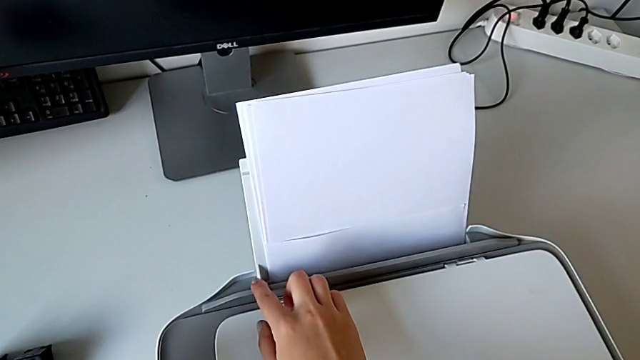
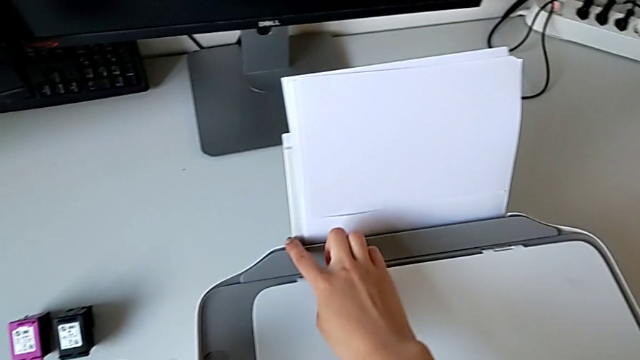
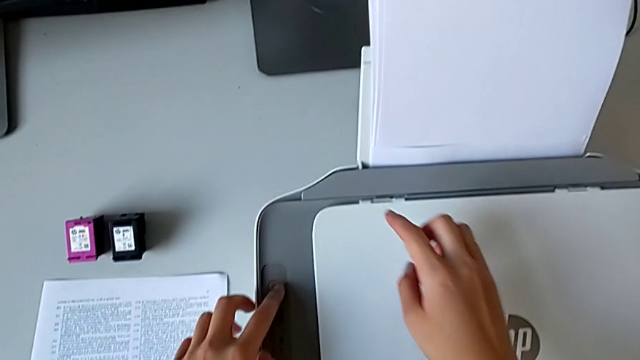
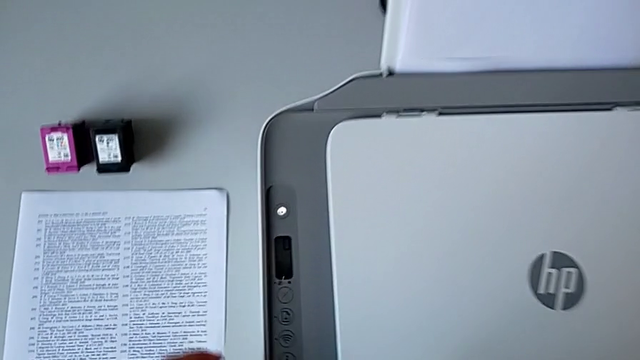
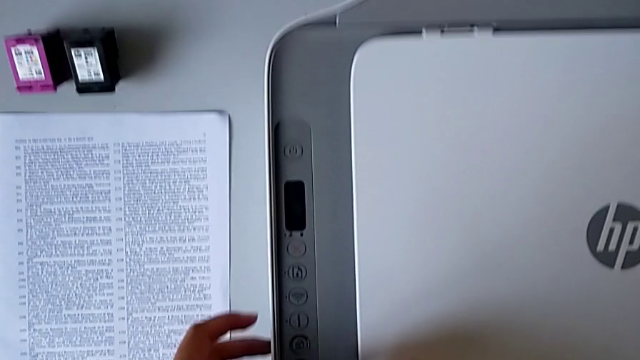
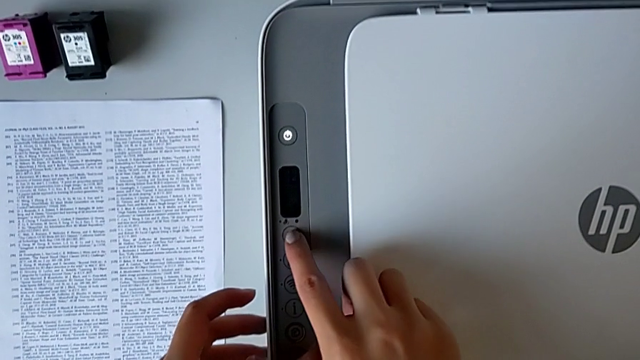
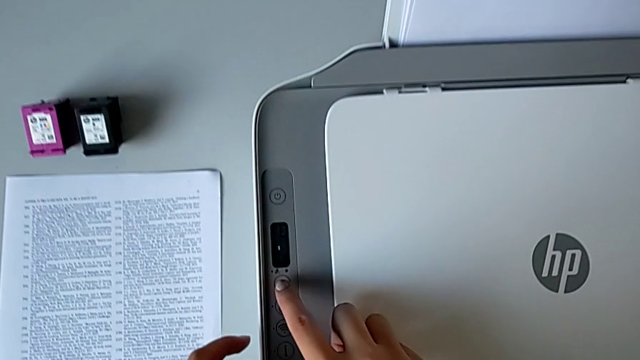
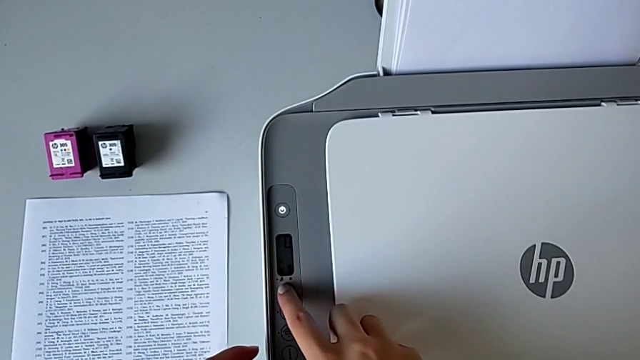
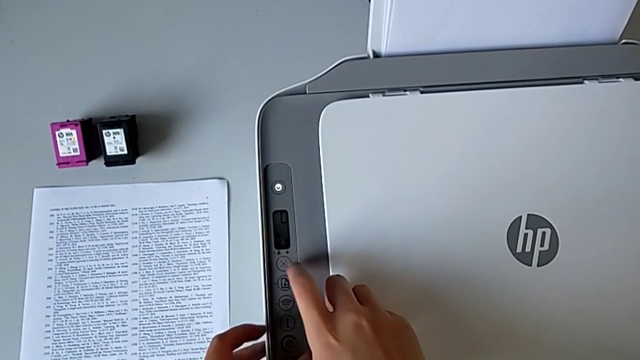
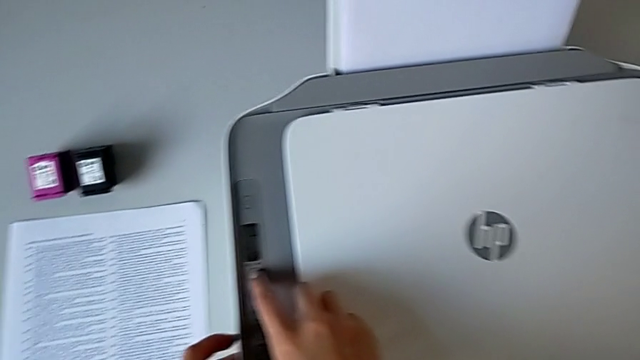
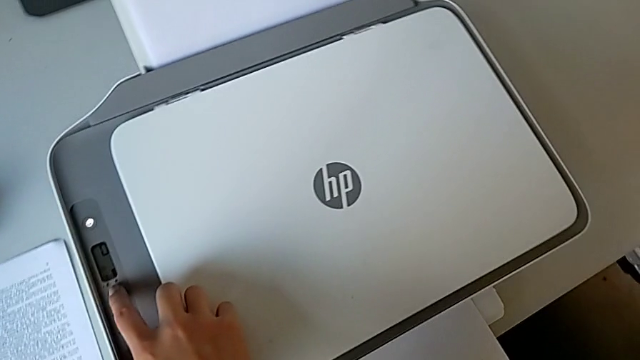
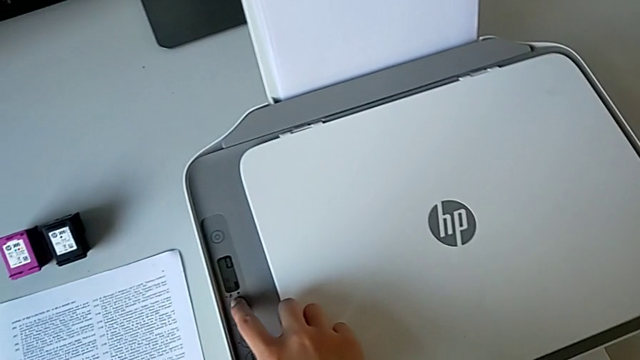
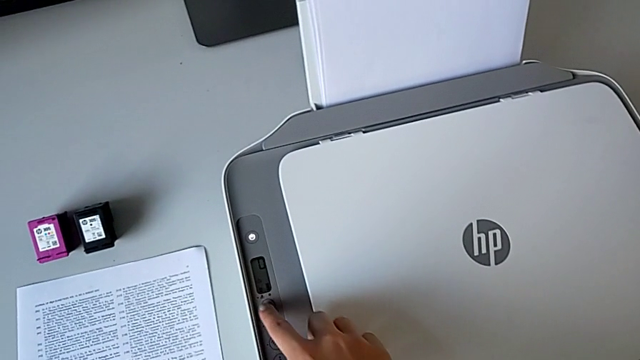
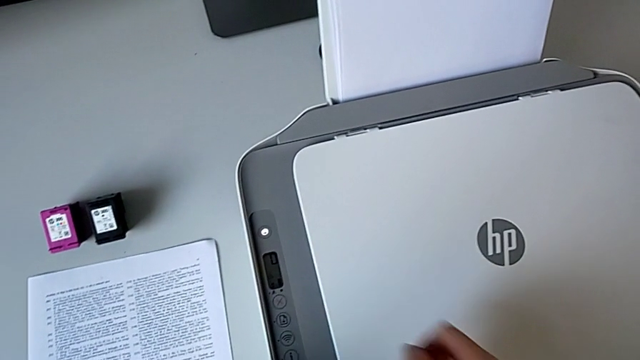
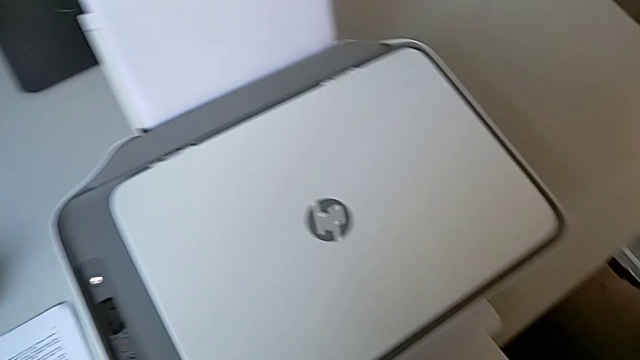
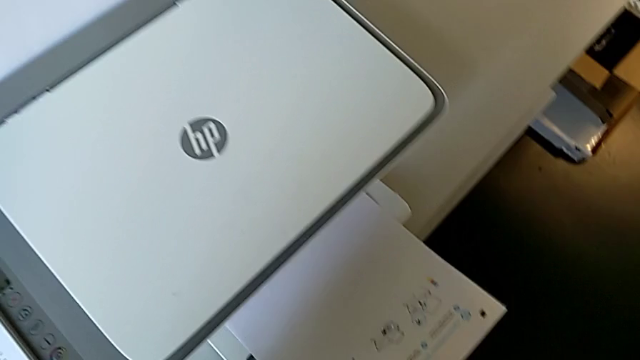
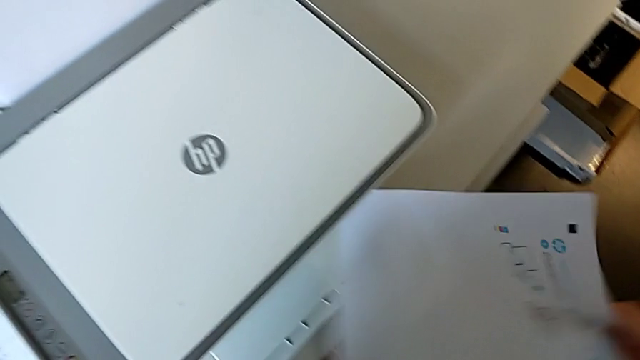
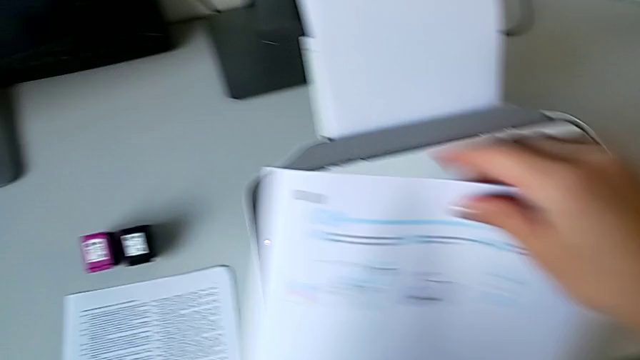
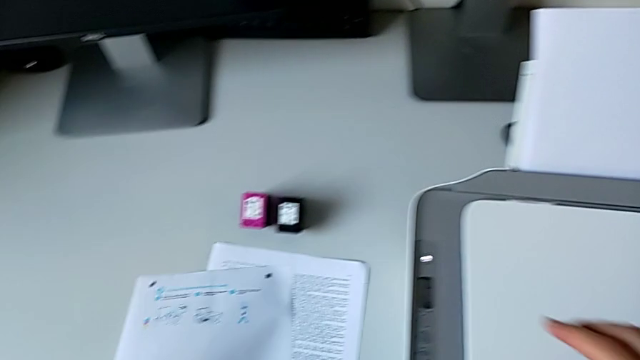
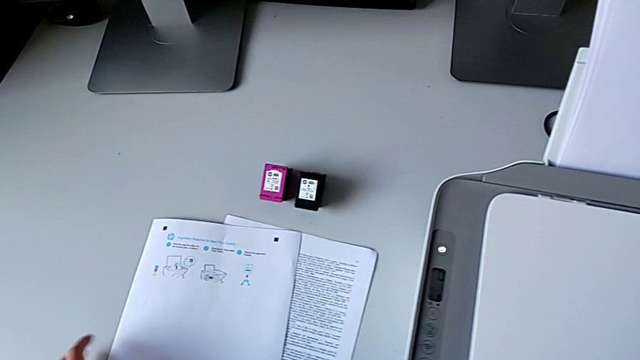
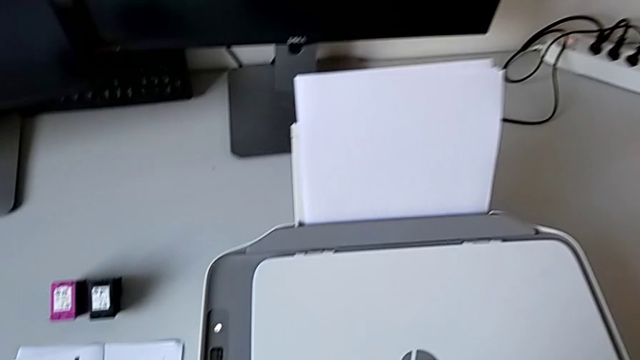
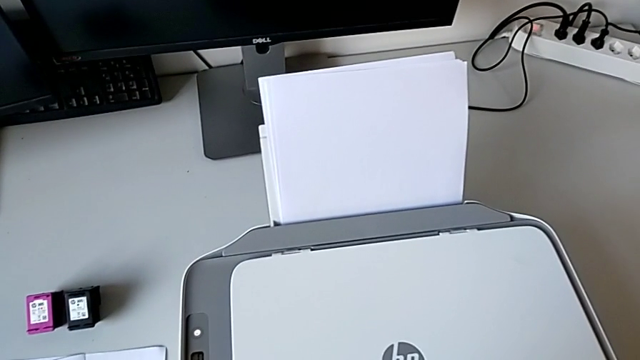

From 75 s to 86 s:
The camera wearer presses the stop button. They wrongly press the button, press the button twice, grab the copy and drop the paper tray.

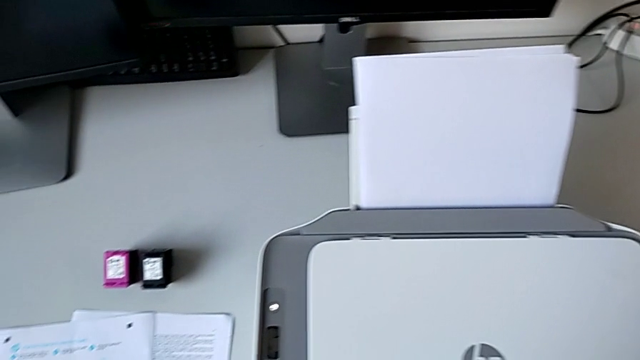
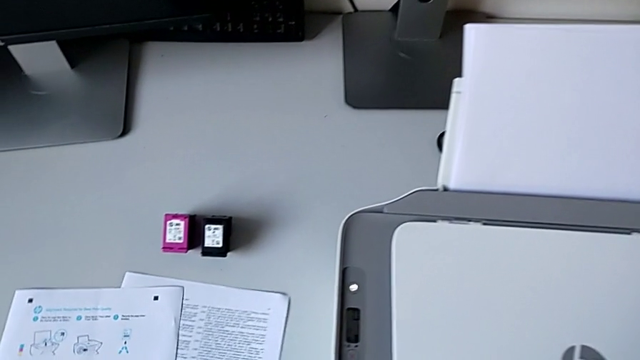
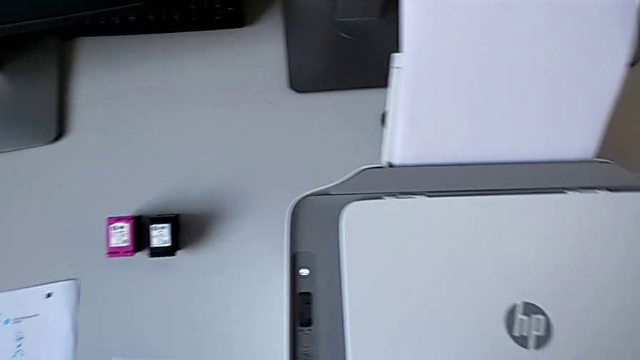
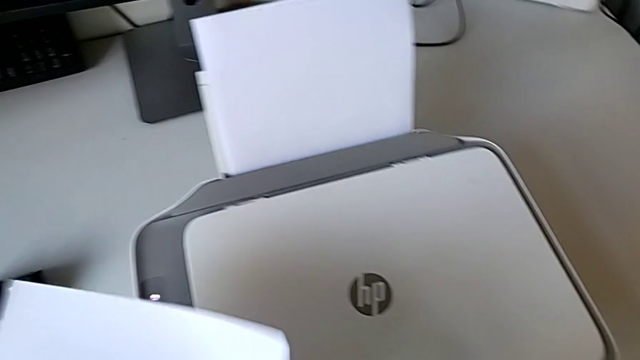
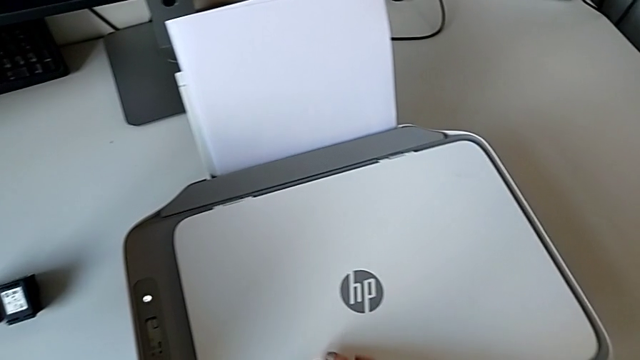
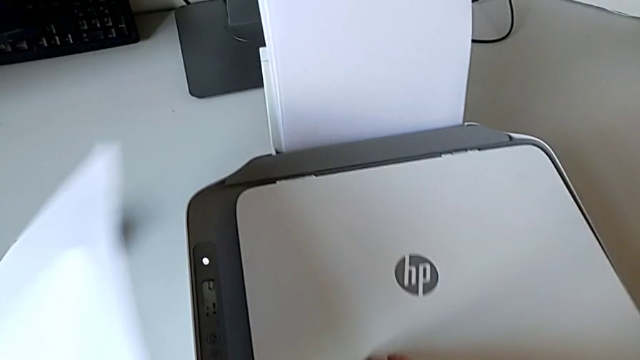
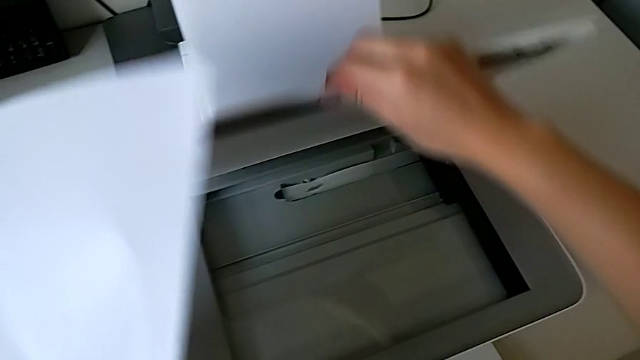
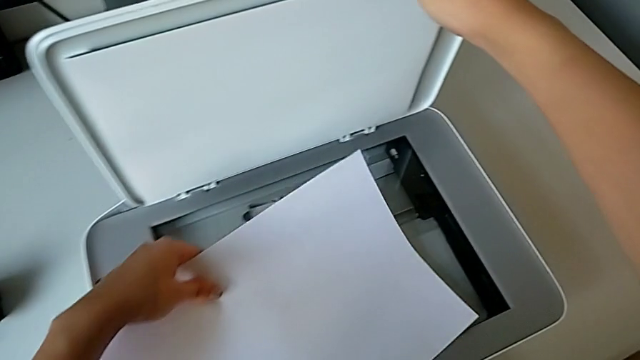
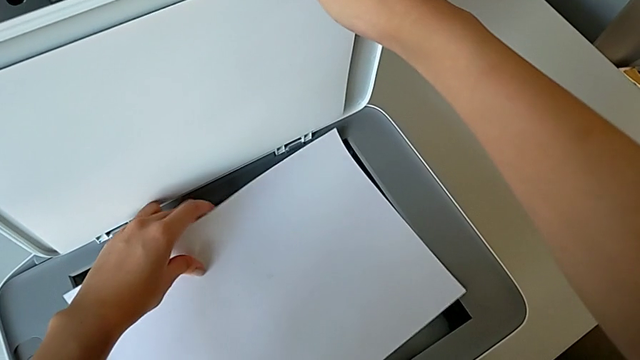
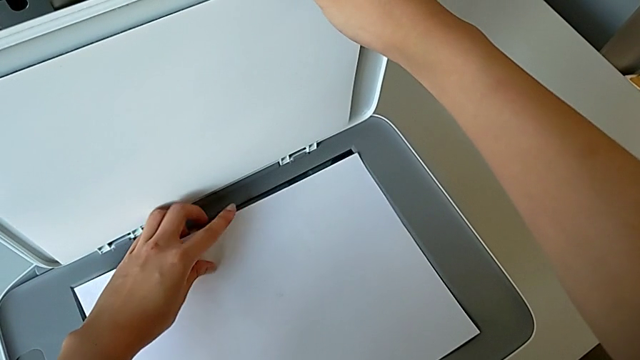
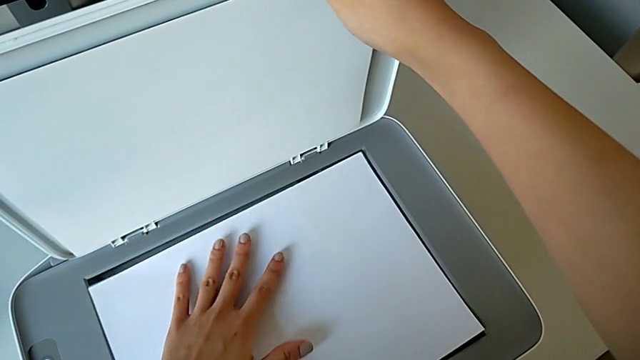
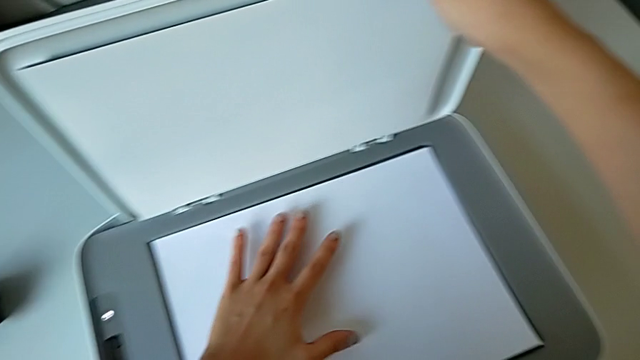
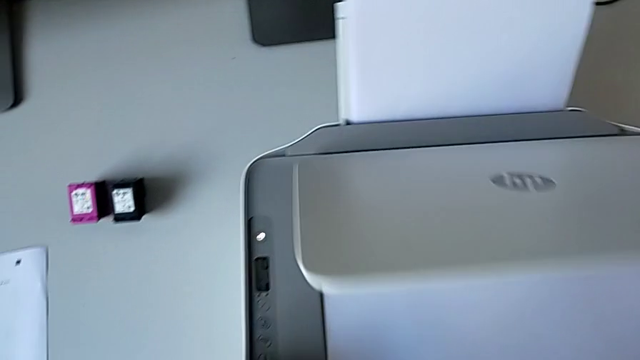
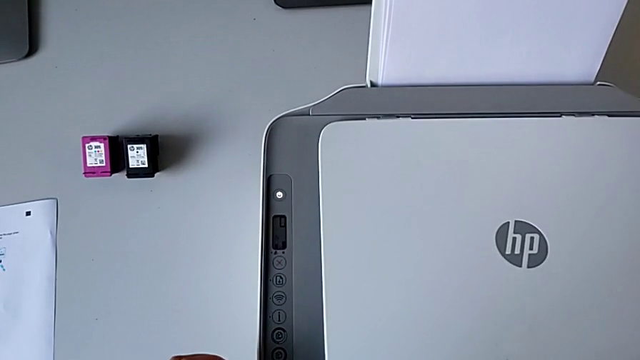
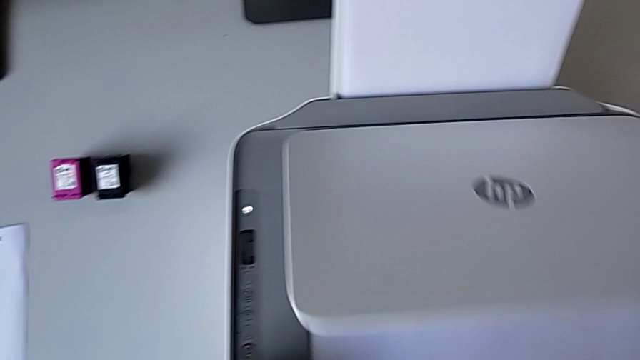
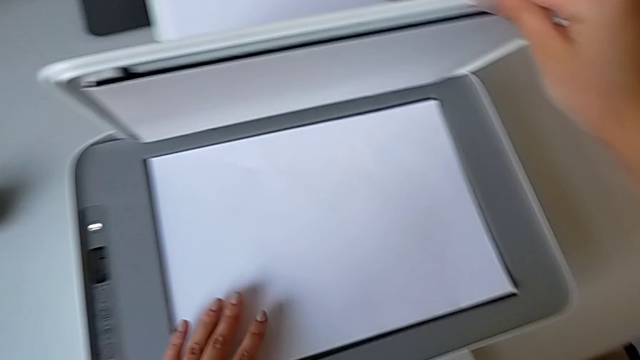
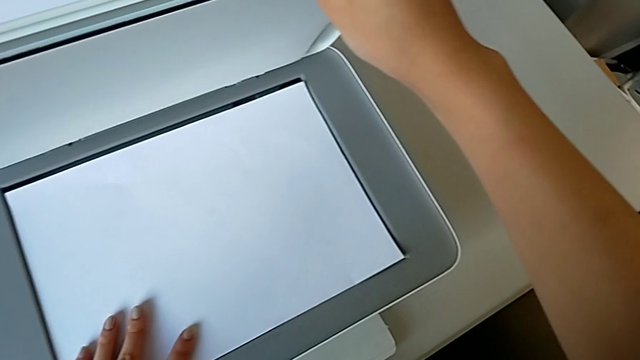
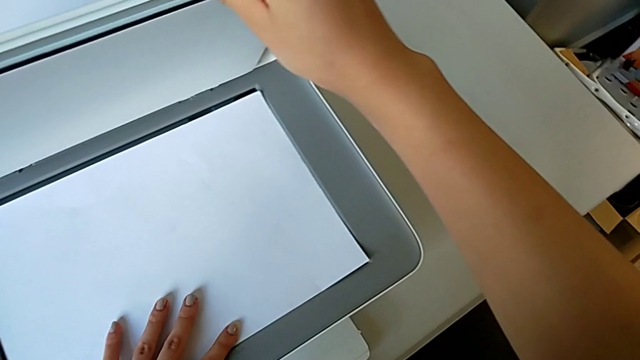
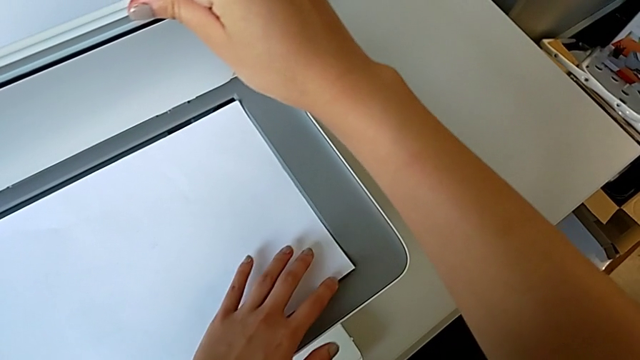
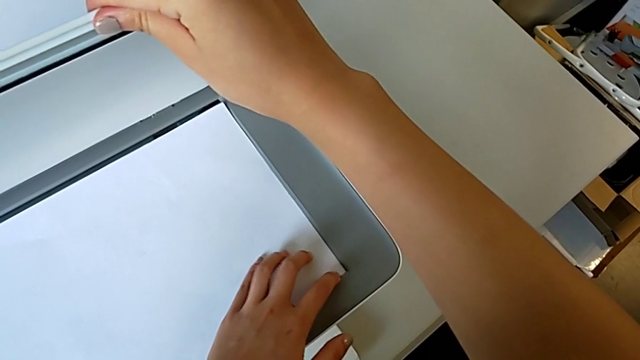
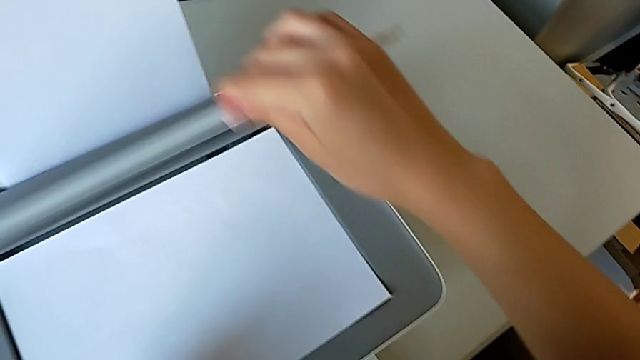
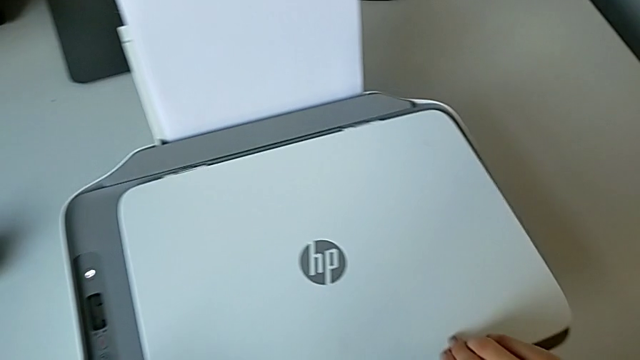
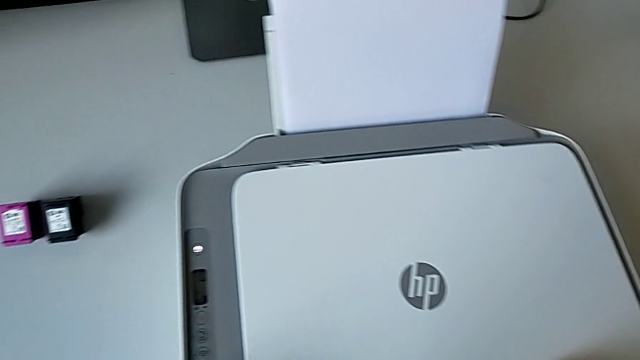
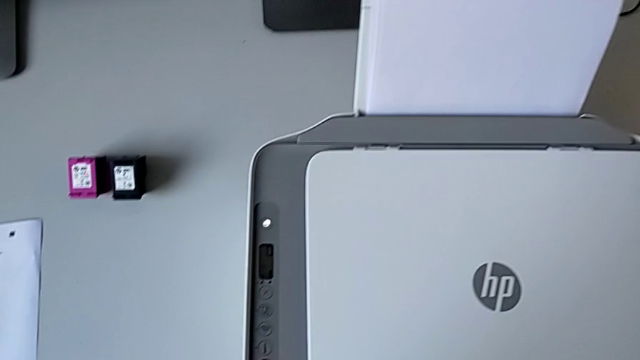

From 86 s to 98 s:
The camera wearer grabs the paper stand to be scanned. They grab the paper stack, open the copy gate, place the copy, close the copy gate, place the copy and close the copy gate.
